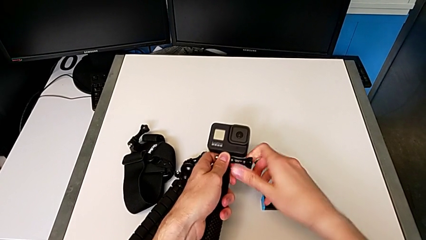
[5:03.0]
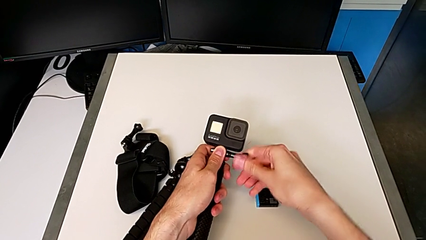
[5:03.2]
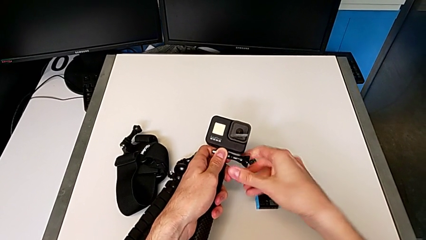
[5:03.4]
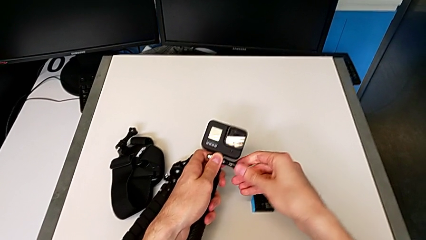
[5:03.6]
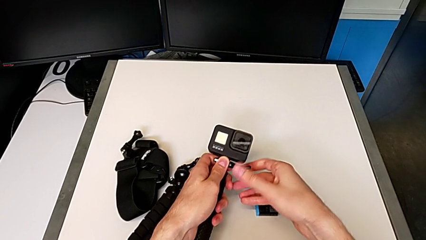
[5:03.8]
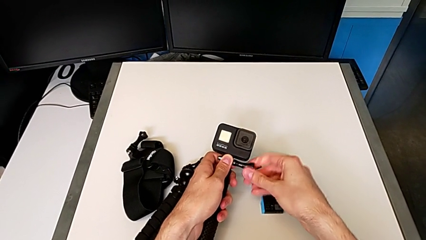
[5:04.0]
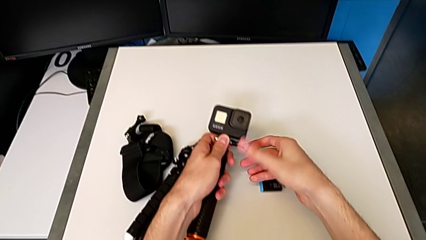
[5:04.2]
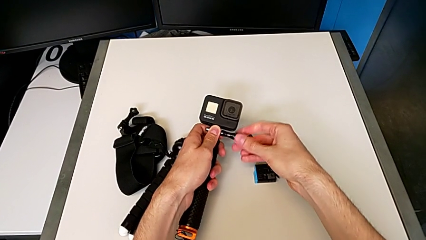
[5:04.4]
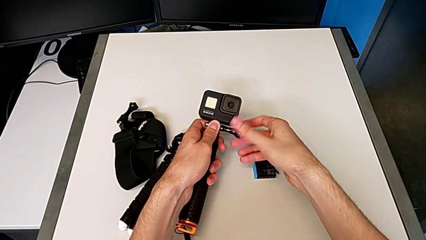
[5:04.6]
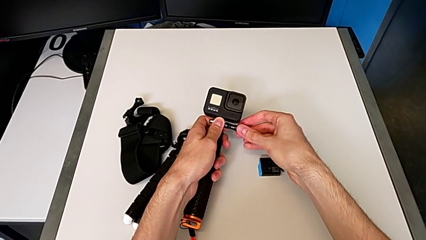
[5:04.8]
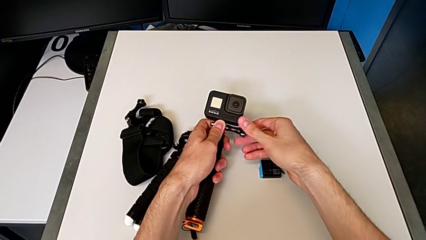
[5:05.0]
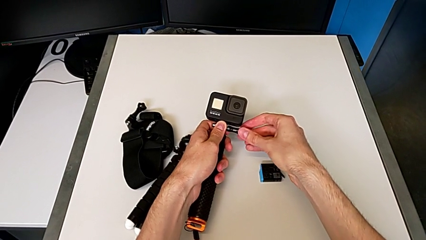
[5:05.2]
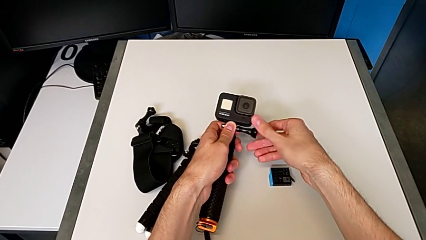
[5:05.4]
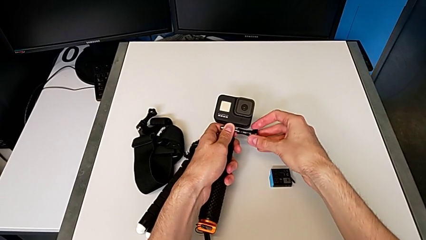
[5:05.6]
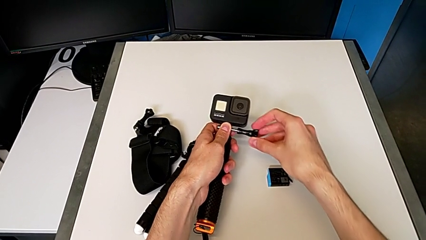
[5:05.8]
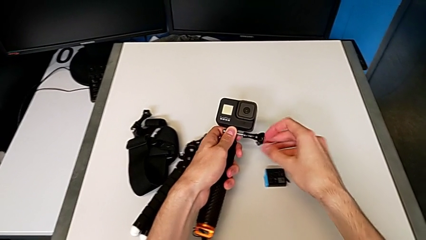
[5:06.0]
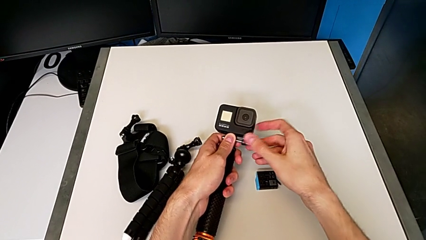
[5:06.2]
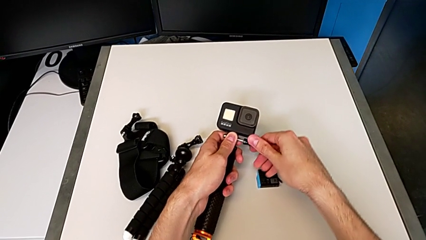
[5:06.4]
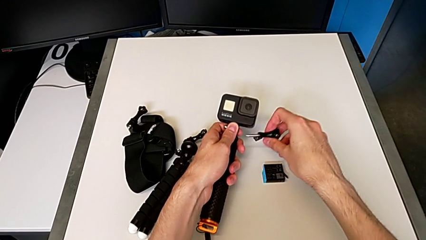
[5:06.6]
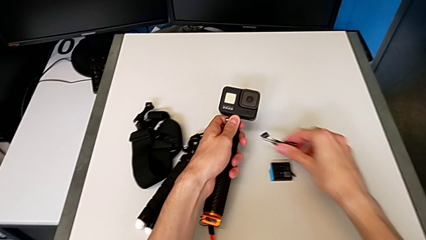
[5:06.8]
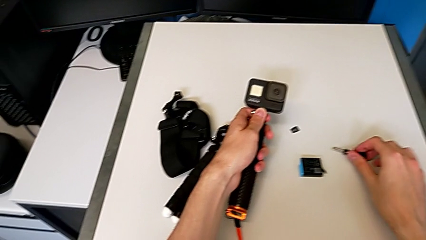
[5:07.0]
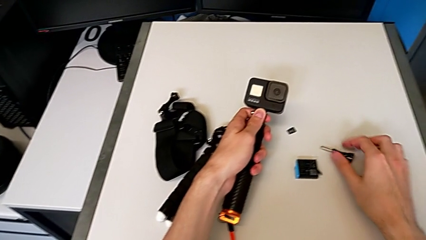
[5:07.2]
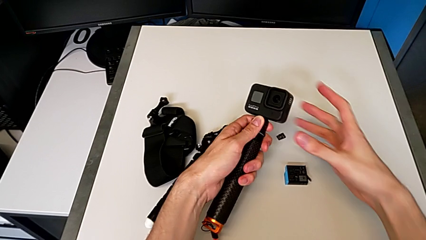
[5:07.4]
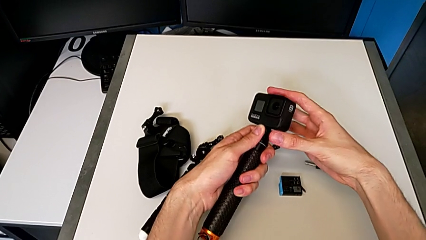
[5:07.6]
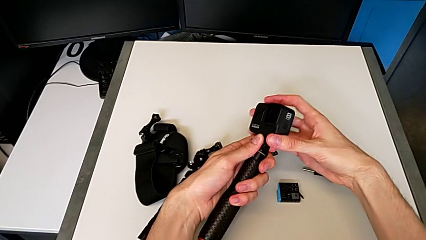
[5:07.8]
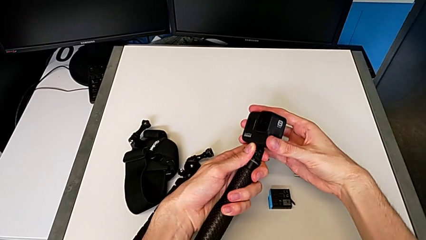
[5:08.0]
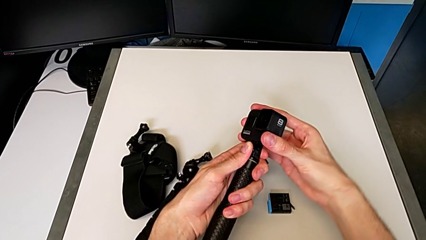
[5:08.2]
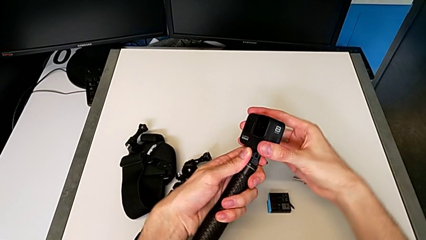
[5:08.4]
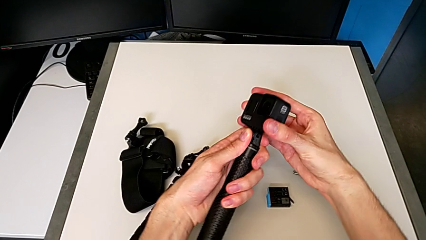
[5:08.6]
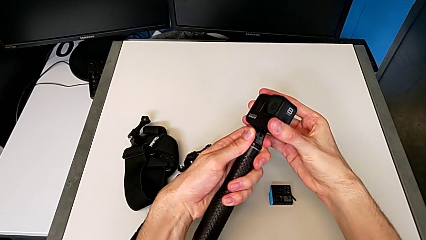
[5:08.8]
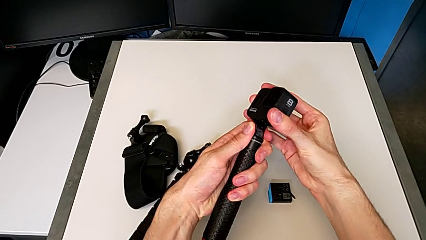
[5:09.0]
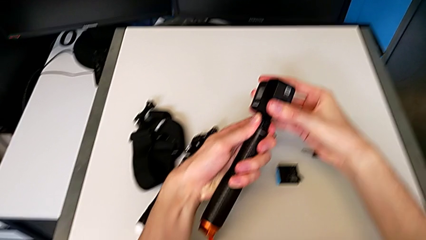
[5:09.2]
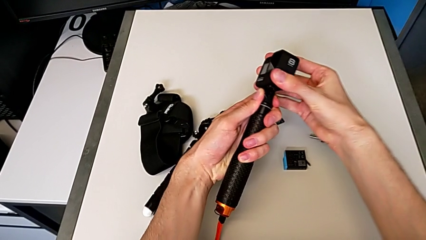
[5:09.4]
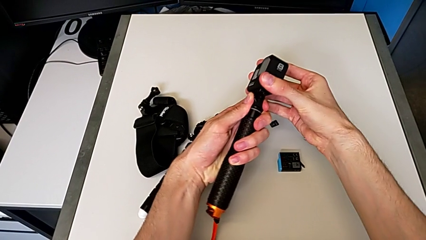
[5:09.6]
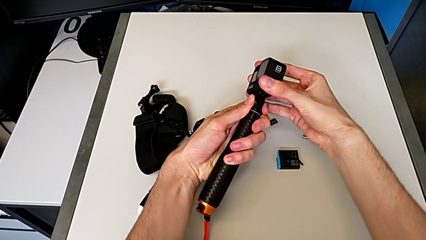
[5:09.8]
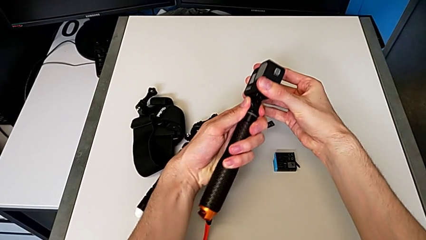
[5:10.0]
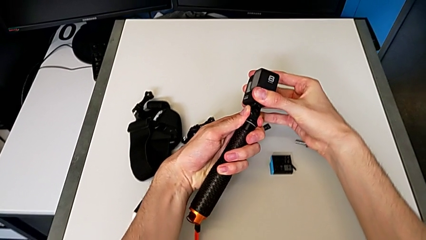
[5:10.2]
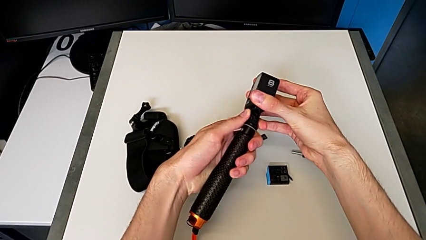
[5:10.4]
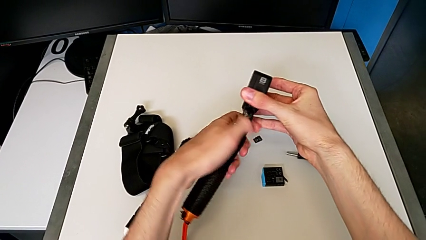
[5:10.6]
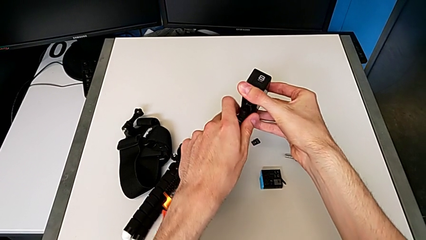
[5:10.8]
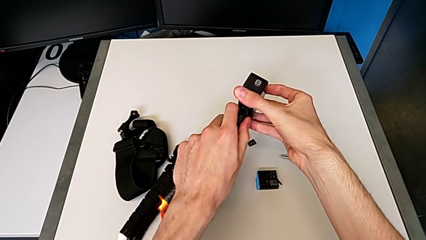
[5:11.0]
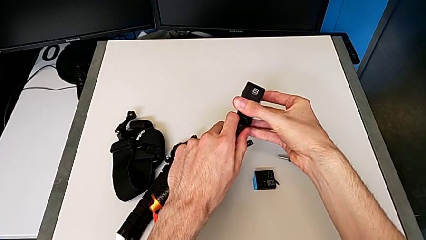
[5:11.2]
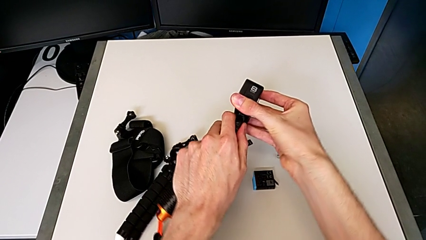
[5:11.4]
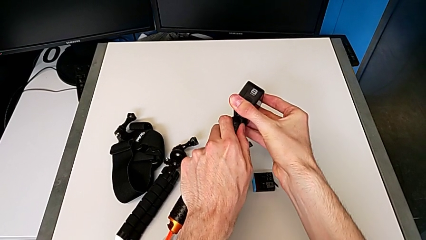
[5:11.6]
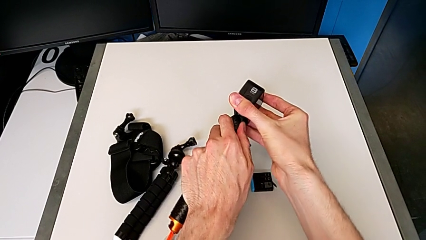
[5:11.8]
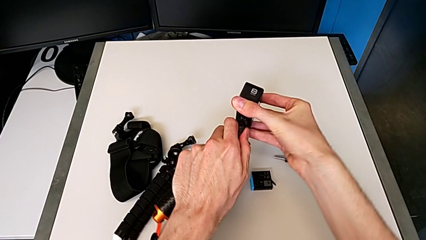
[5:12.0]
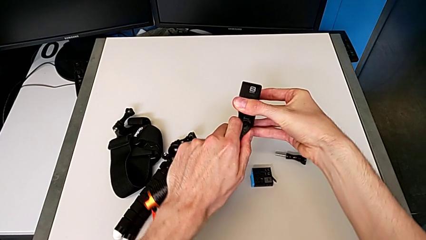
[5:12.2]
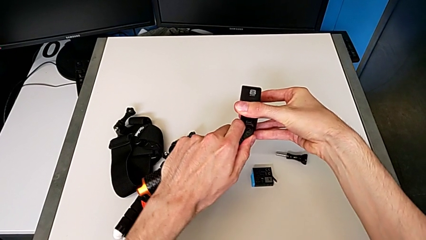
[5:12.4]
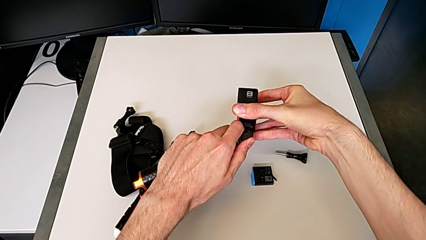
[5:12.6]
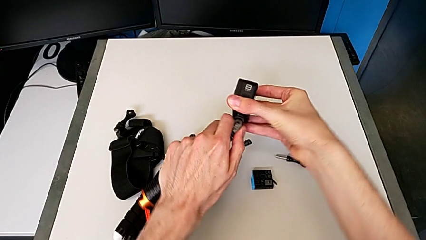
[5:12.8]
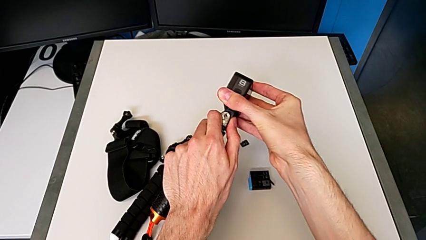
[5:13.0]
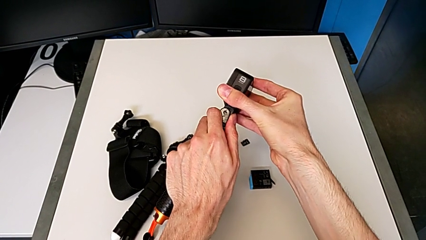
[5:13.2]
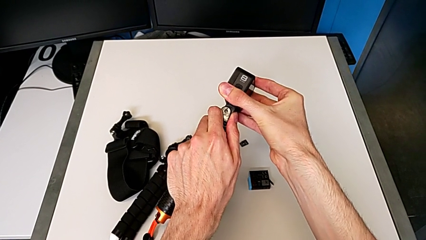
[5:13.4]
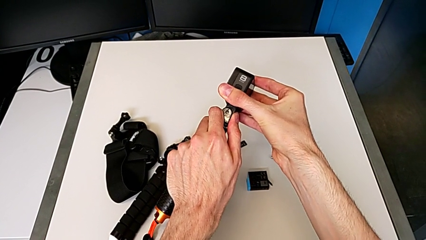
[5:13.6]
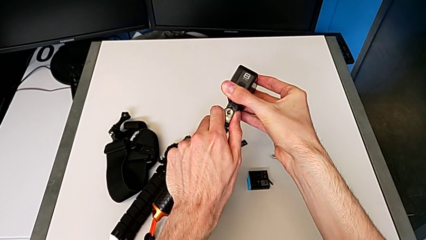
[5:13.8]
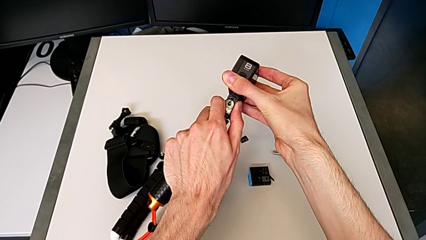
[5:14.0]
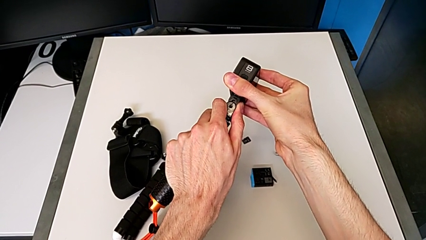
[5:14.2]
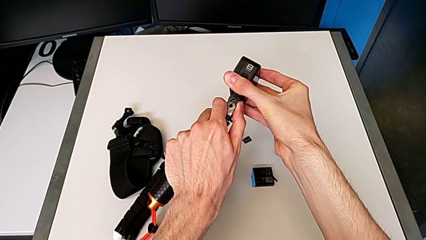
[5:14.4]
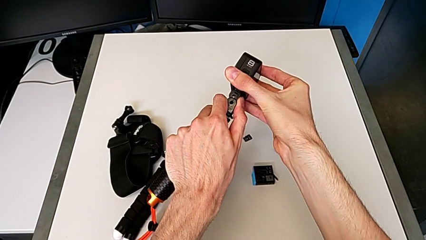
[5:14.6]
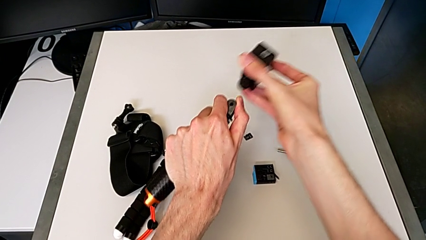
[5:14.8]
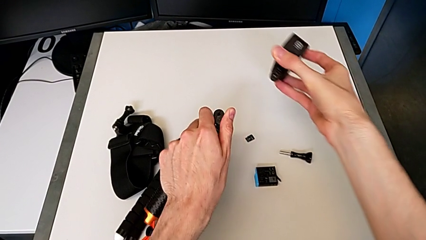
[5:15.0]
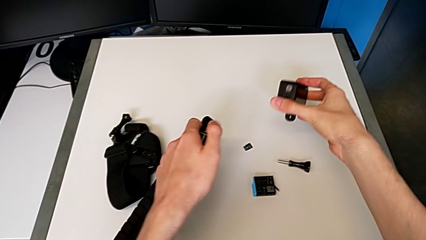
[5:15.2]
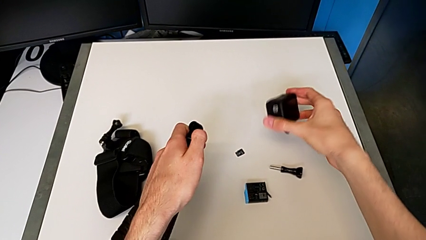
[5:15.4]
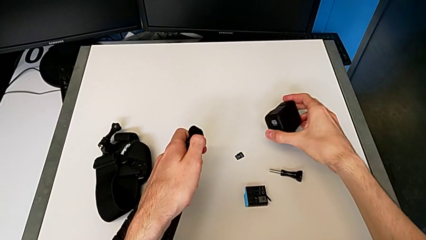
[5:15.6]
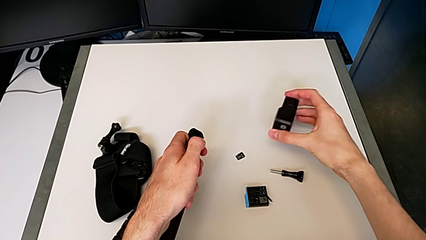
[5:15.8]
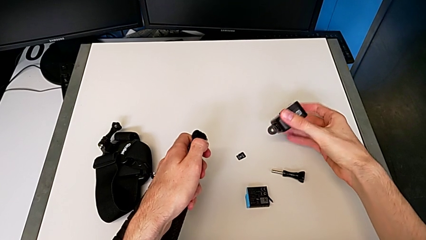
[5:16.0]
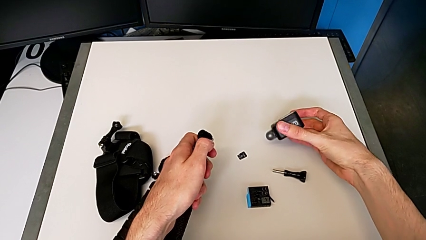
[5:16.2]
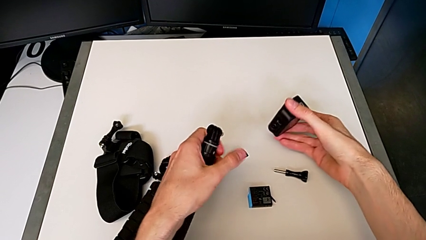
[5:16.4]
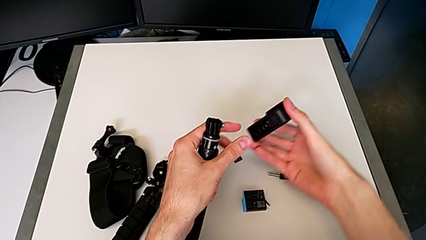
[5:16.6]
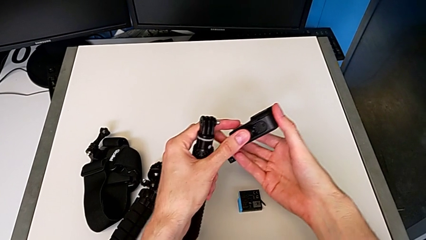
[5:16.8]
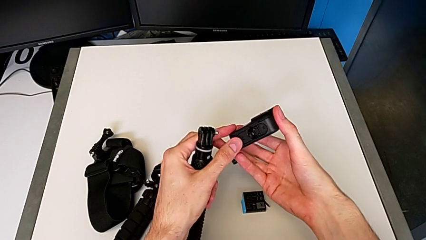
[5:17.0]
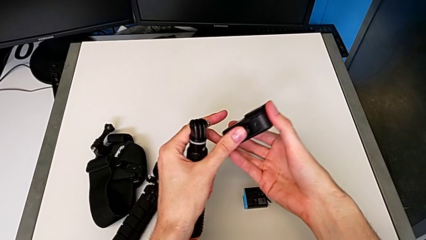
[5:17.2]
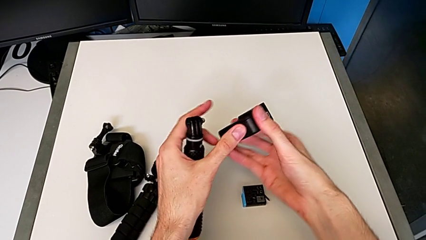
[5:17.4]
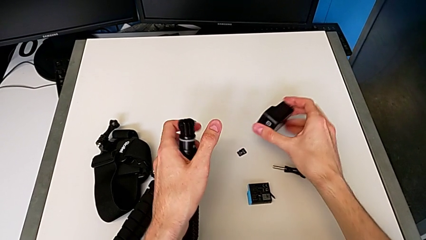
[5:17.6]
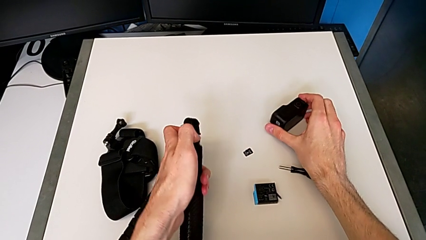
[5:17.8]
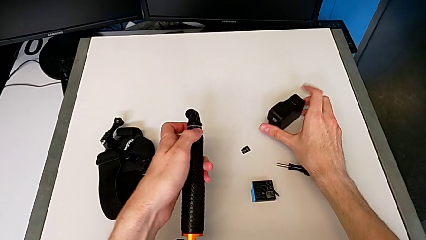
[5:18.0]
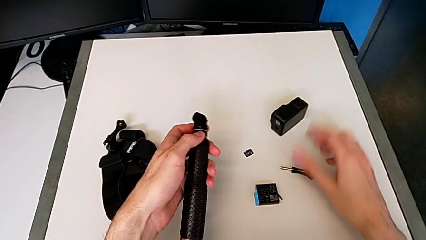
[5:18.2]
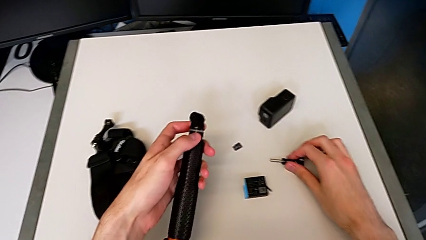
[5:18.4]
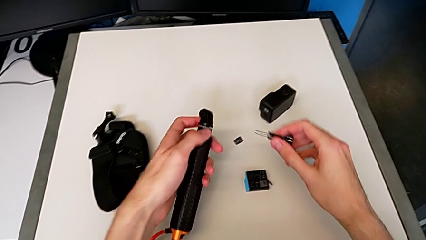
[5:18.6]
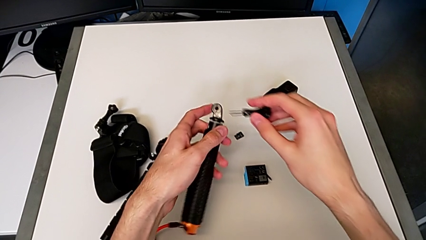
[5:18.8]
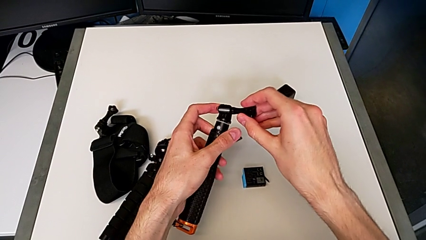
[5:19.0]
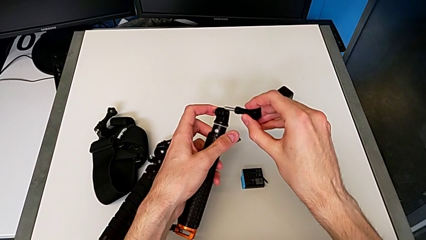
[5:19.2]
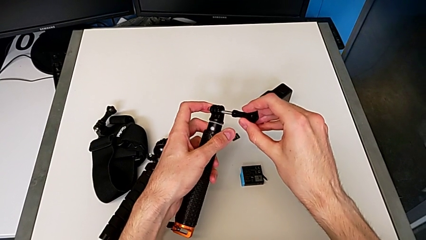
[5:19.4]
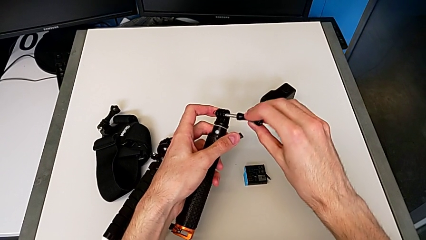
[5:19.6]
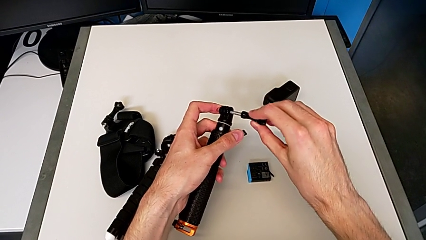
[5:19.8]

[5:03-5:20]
The camera wearer is removing the GoPro's handheld grip. They unscrew the black GoPro, withdraw it and place it.
